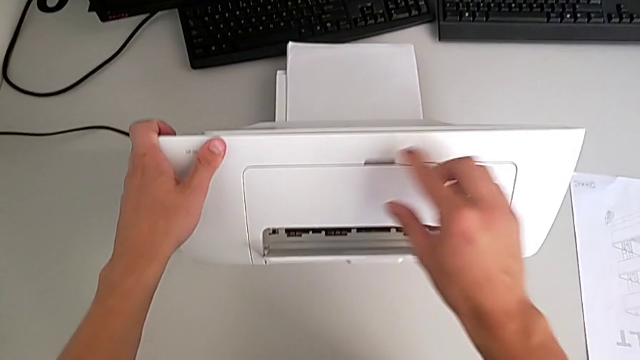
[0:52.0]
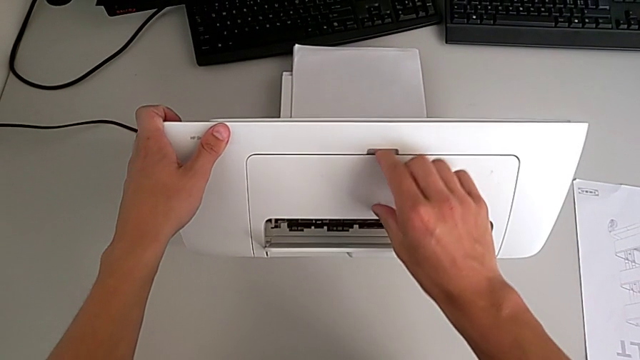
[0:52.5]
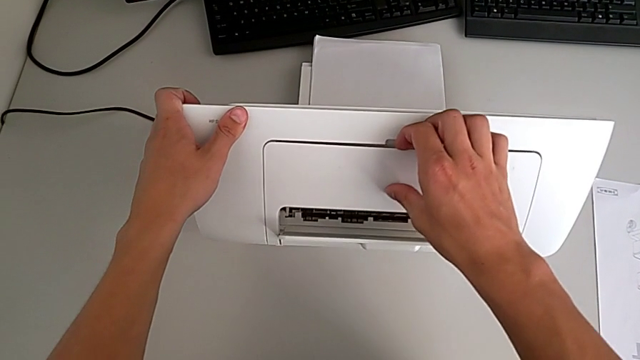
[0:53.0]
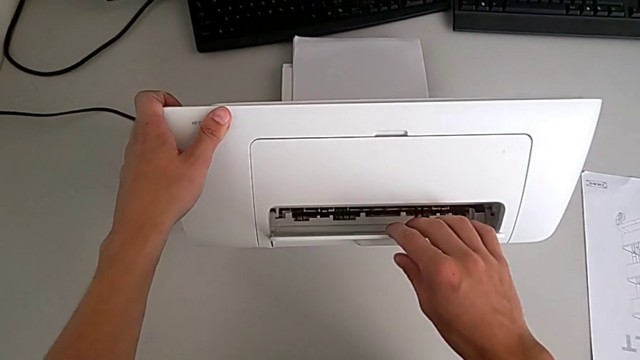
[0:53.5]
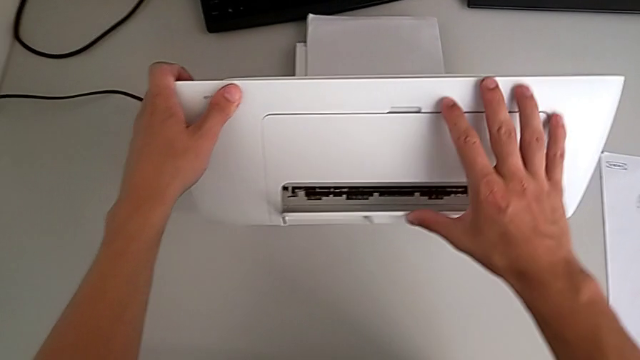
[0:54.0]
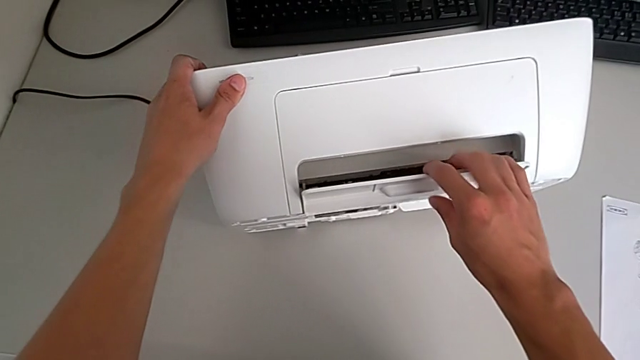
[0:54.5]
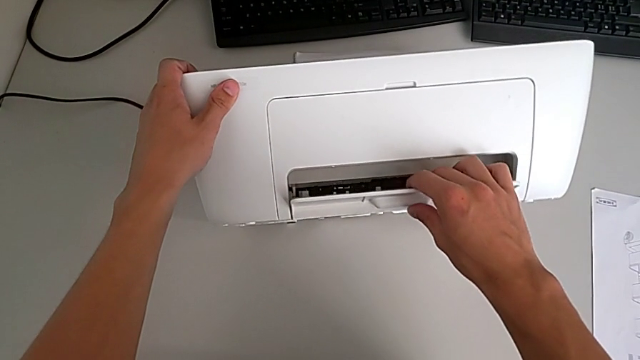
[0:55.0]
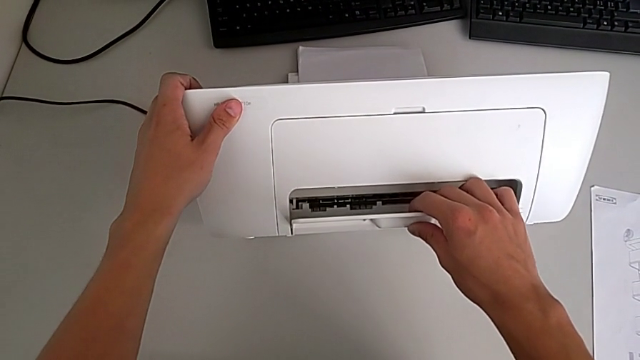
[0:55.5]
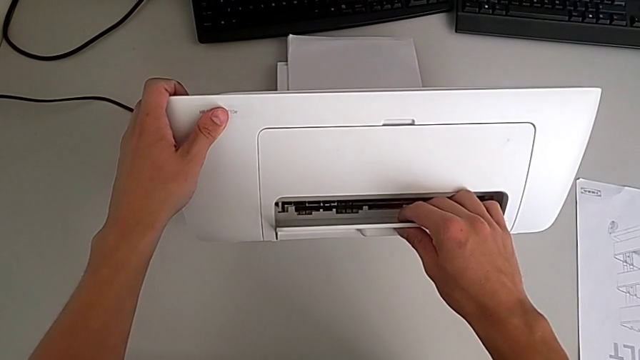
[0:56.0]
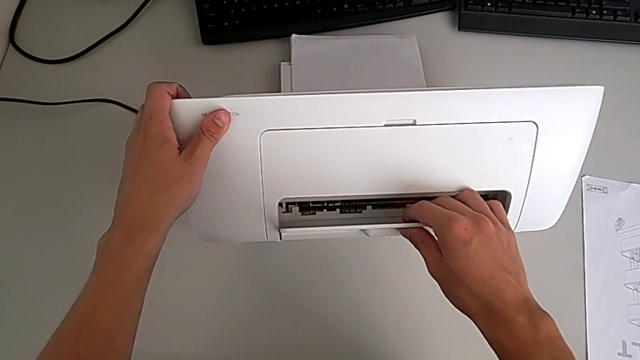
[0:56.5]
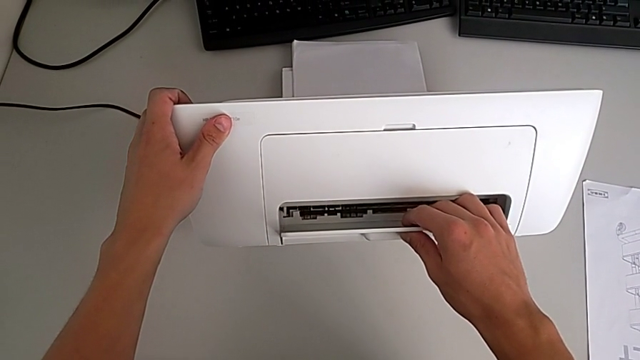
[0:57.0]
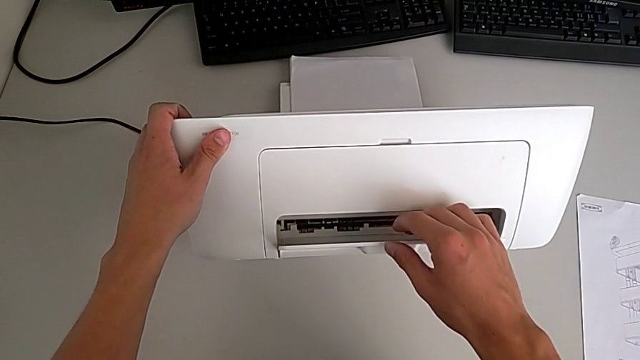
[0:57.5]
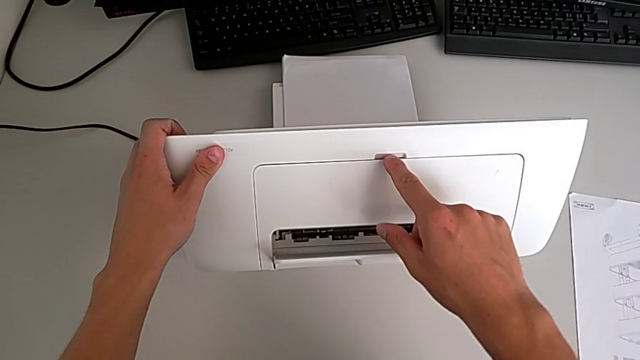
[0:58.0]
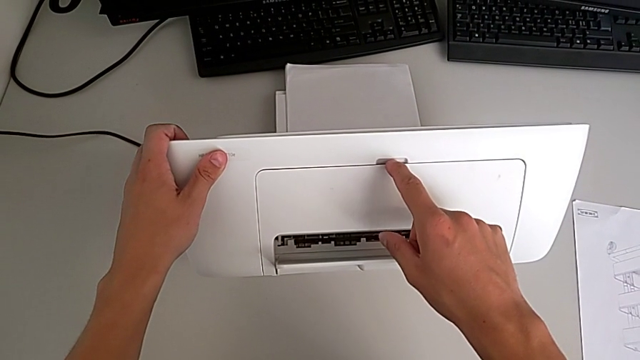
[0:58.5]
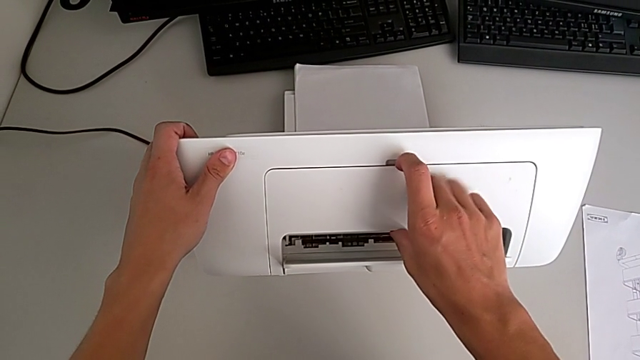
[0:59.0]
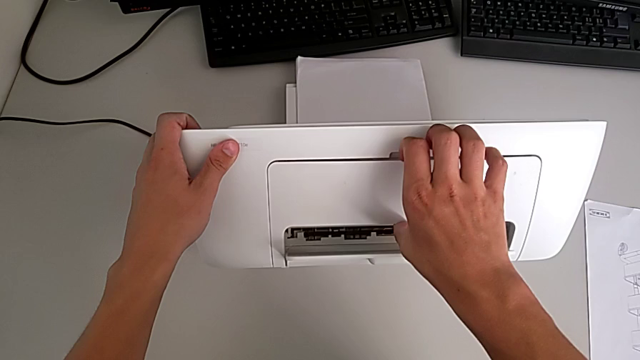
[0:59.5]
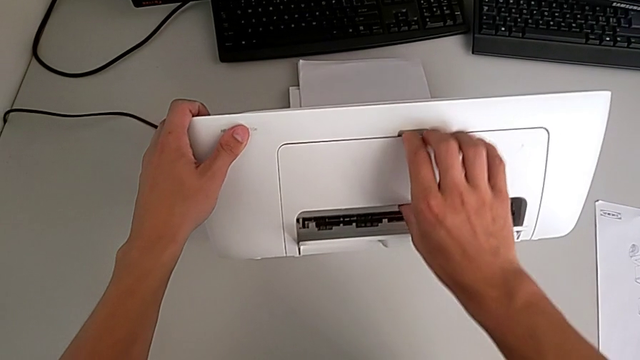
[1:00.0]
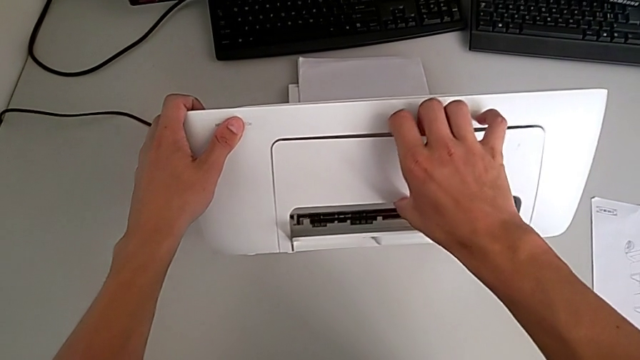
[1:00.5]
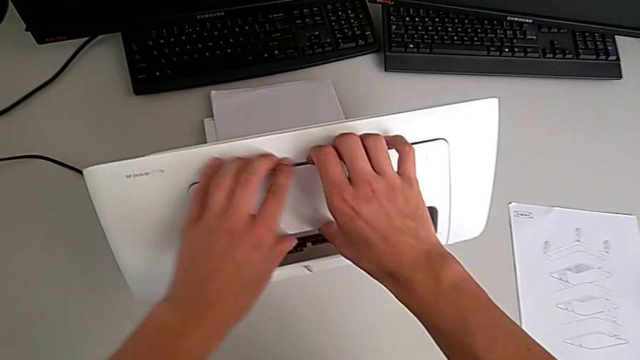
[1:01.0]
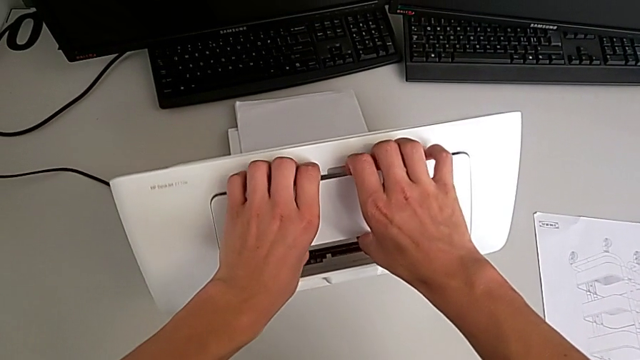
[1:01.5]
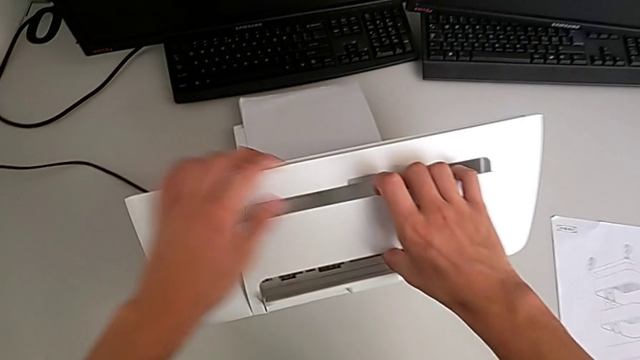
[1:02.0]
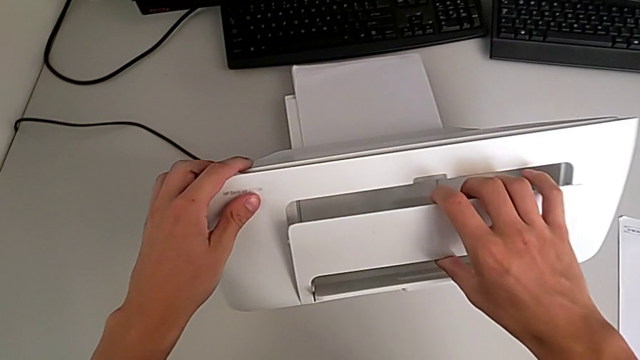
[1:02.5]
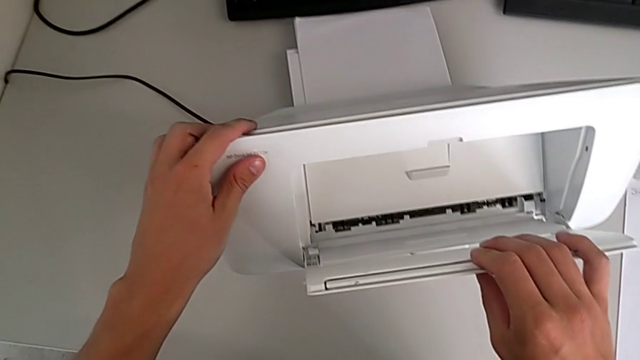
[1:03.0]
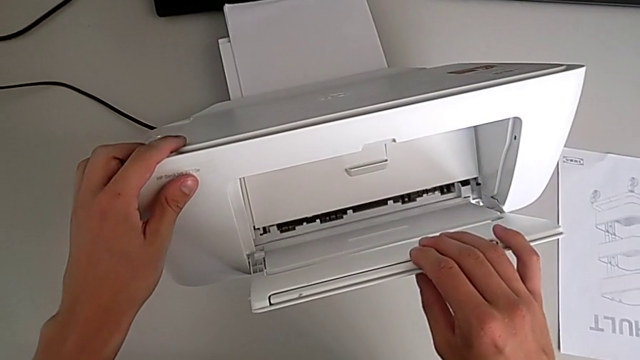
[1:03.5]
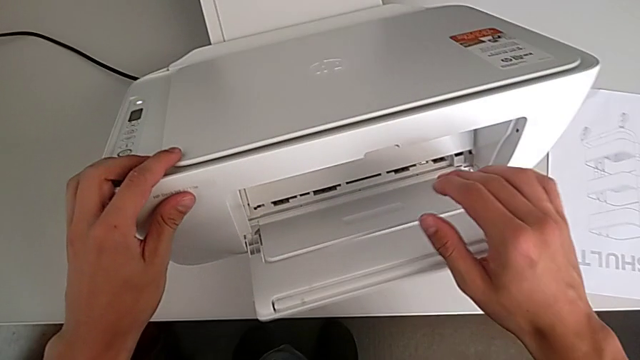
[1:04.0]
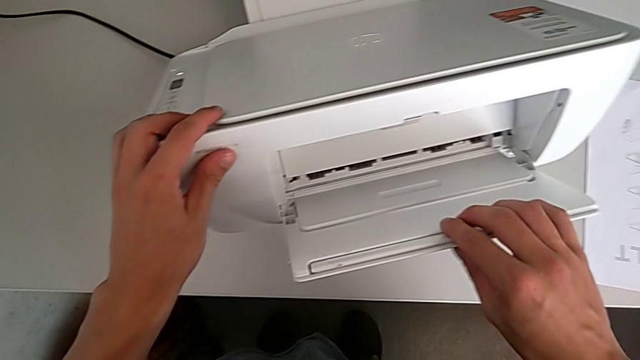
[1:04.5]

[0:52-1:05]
The camera wearer is opening their tray. They lift the printer, grab the paper tray, open it and hold the printer.

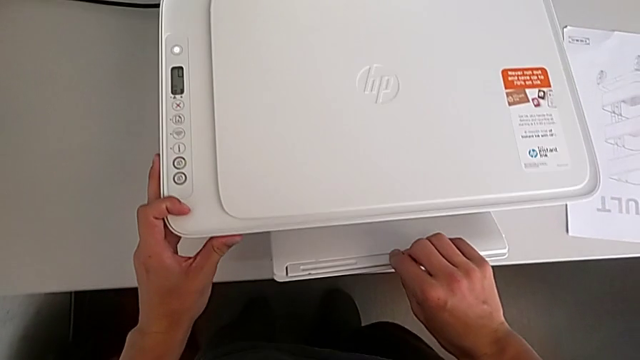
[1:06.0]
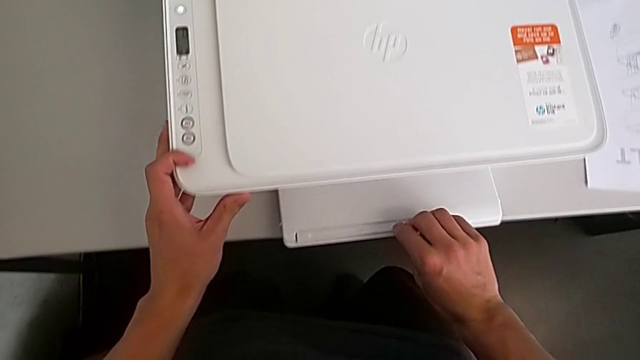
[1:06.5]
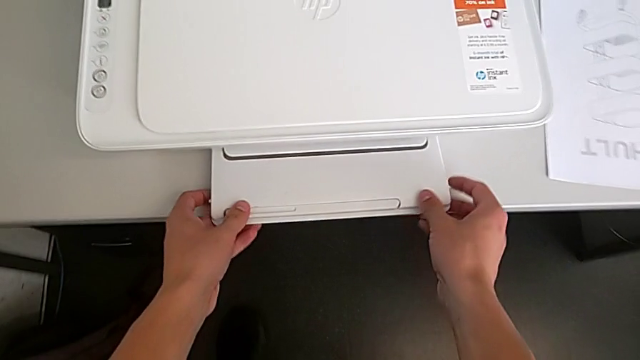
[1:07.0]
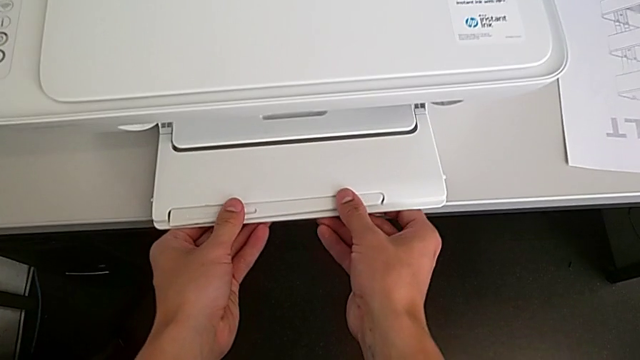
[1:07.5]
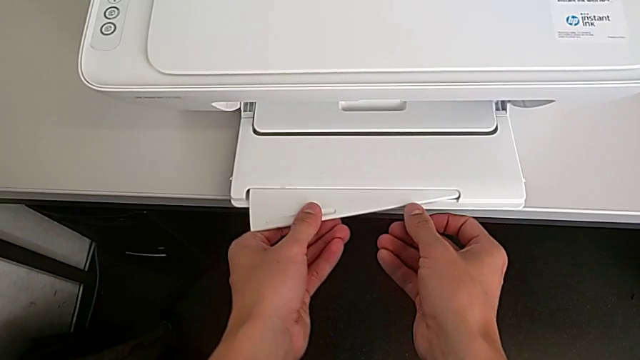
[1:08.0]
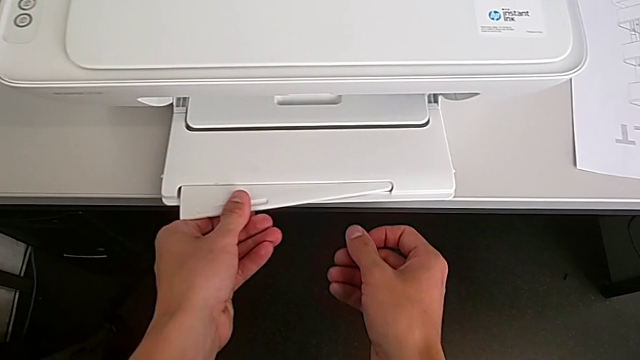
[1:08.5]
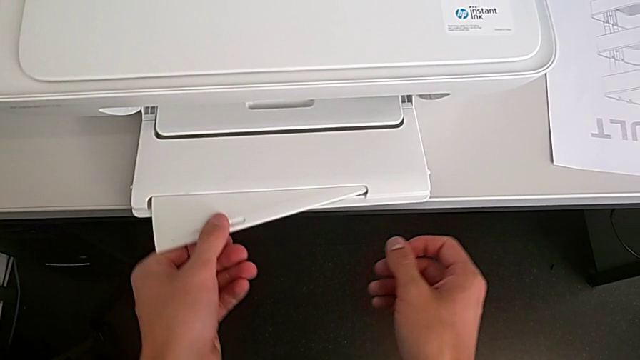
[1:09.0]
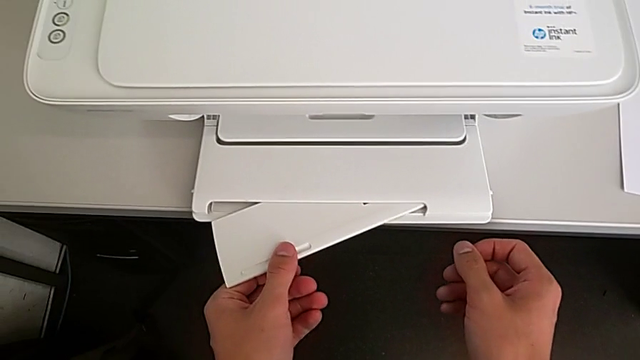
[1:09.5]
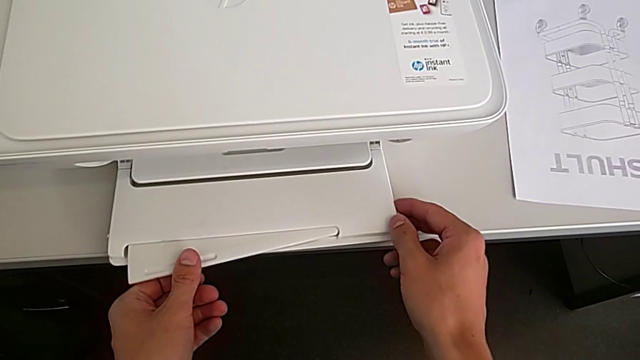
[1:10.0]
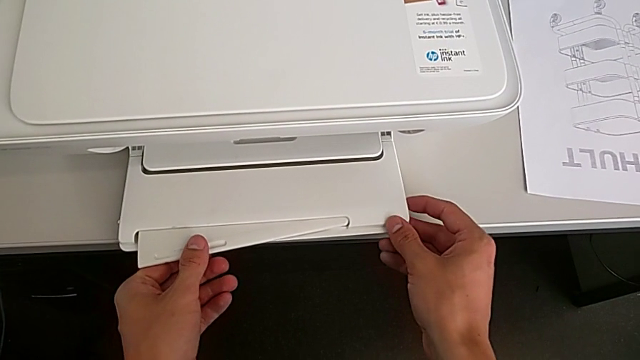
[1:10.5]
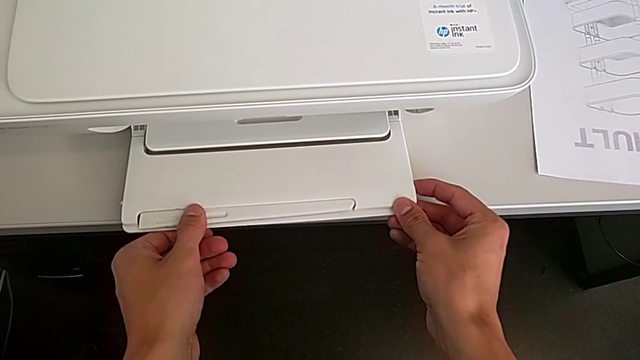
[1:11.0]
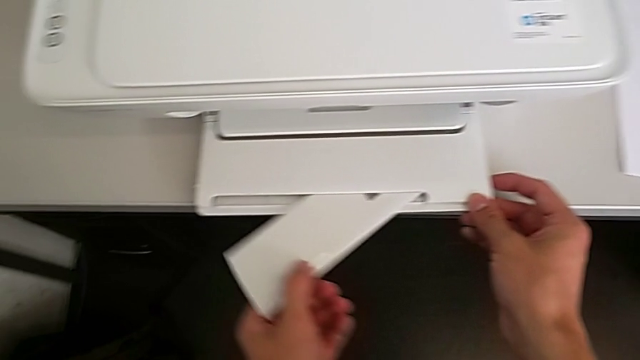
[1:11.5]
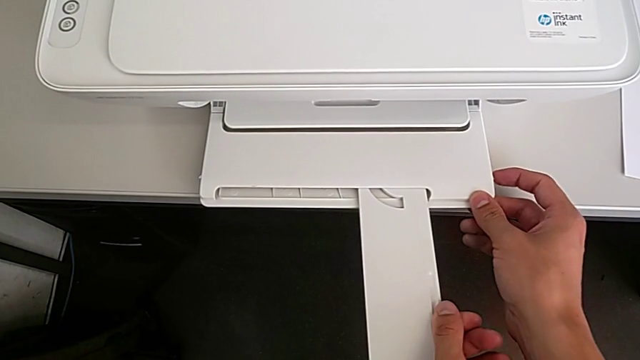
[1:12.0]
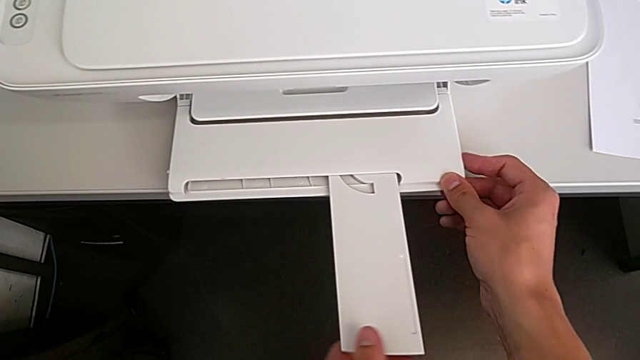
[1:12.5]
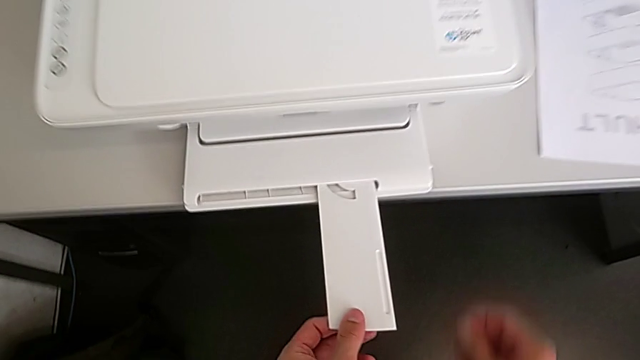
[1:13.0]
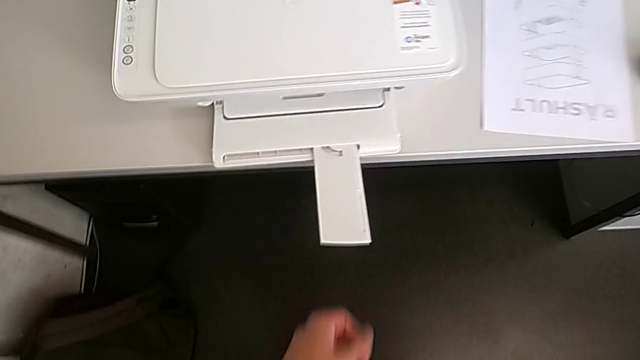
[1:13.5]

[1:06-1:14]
The camera wearer opens the tray extension. They grab the extending paper tray and open it.
